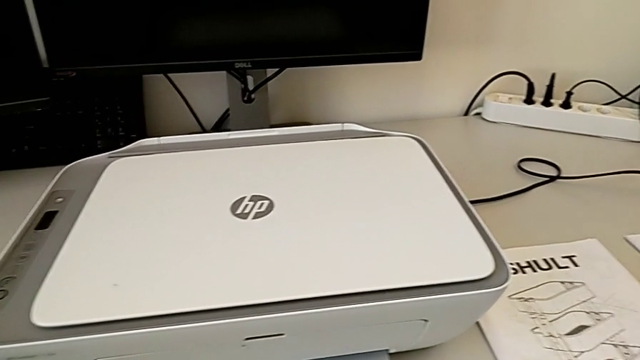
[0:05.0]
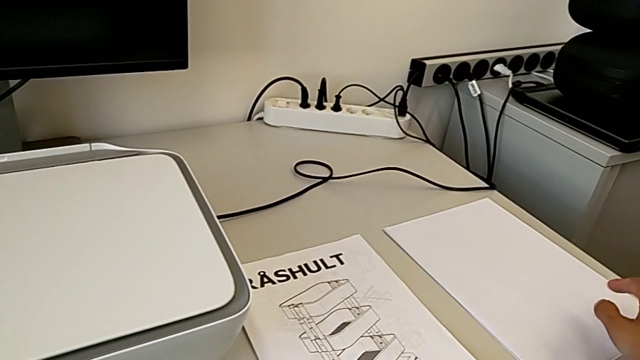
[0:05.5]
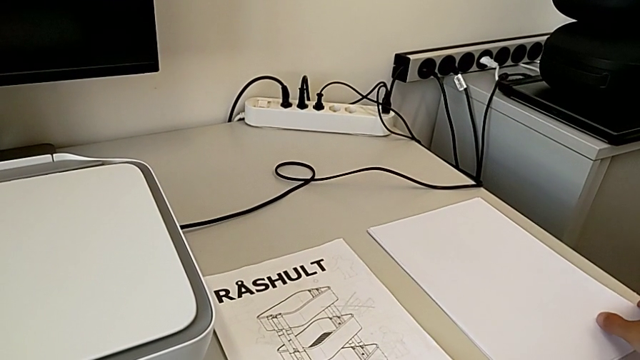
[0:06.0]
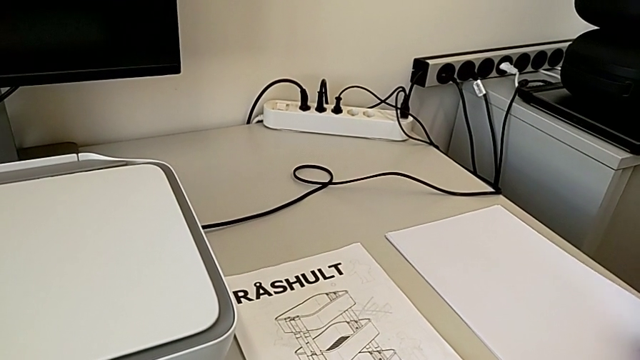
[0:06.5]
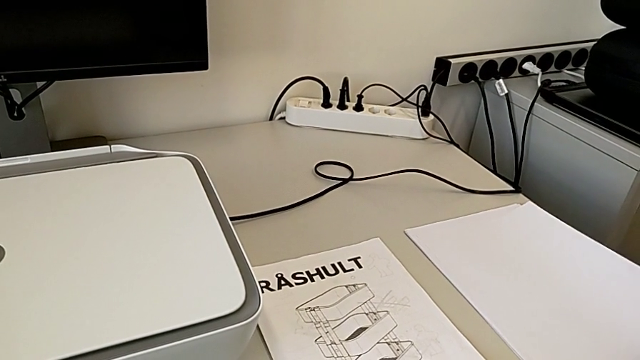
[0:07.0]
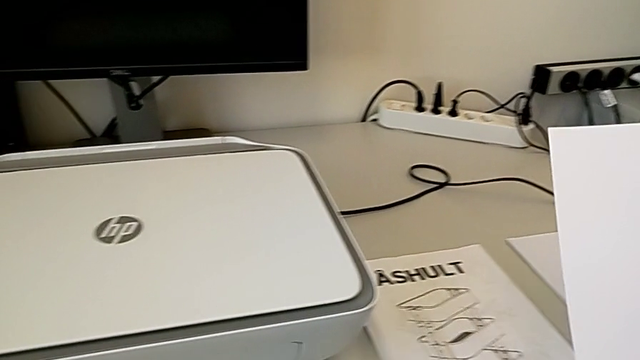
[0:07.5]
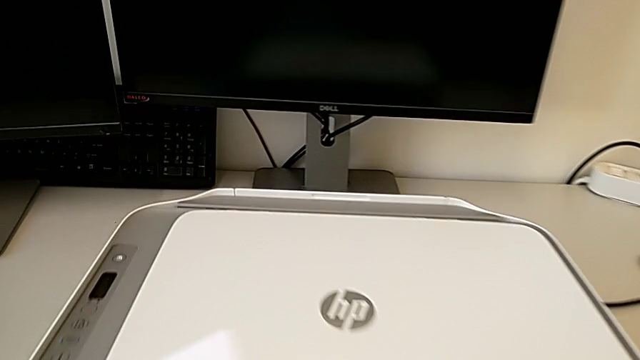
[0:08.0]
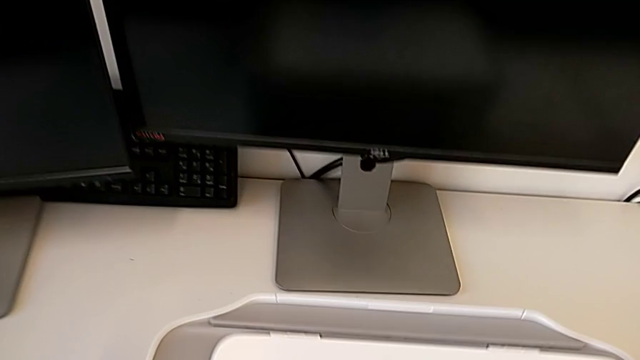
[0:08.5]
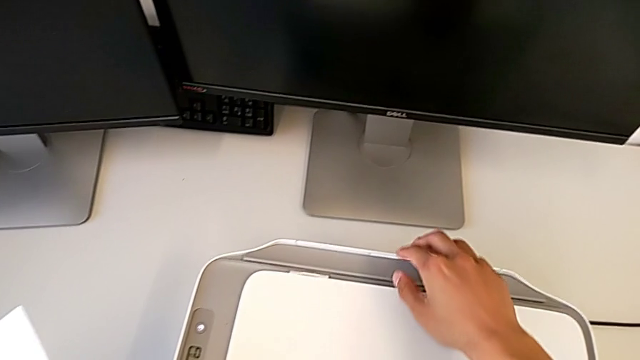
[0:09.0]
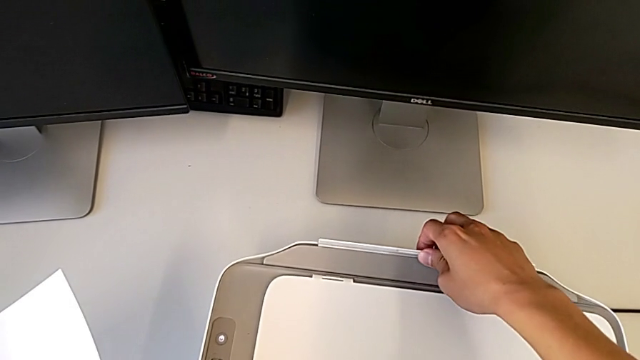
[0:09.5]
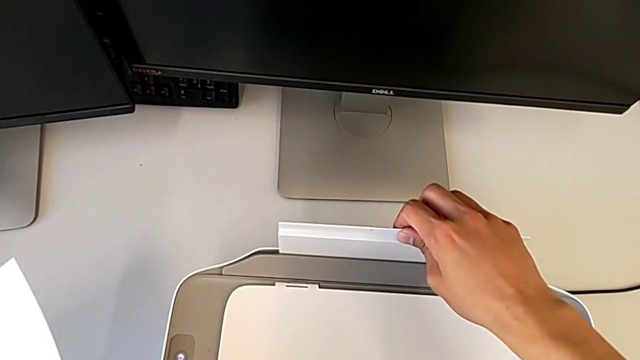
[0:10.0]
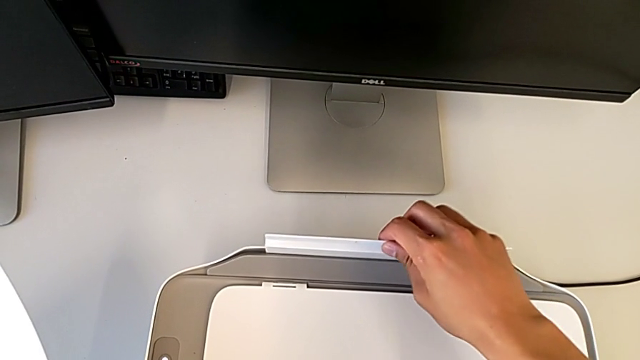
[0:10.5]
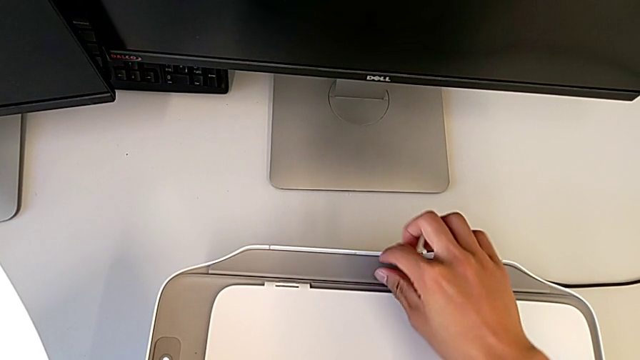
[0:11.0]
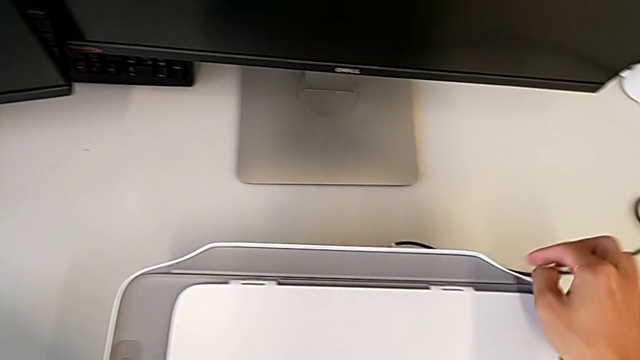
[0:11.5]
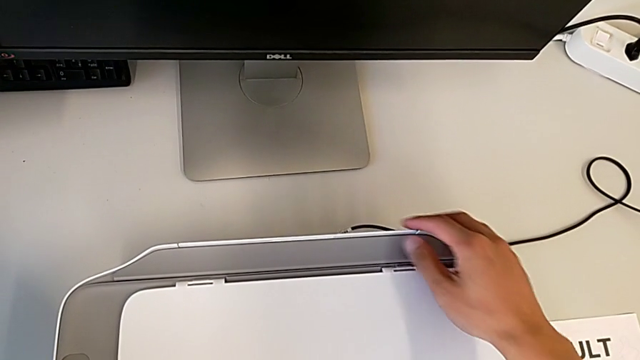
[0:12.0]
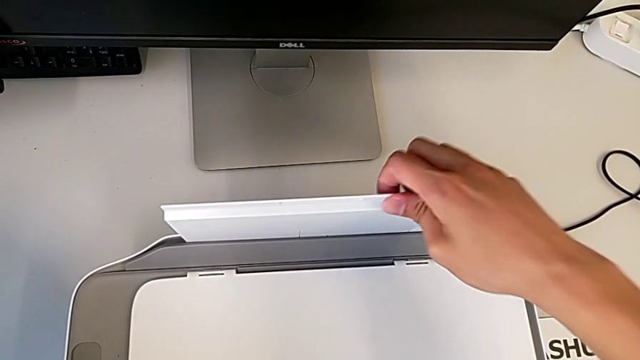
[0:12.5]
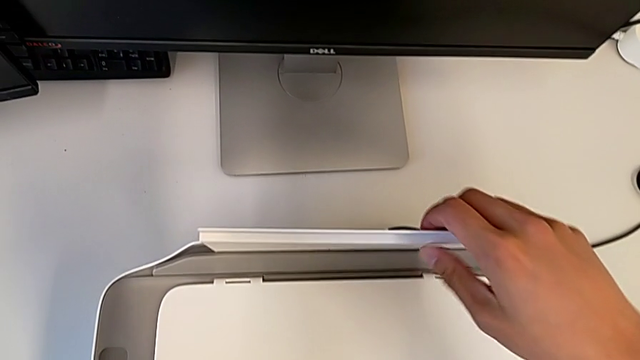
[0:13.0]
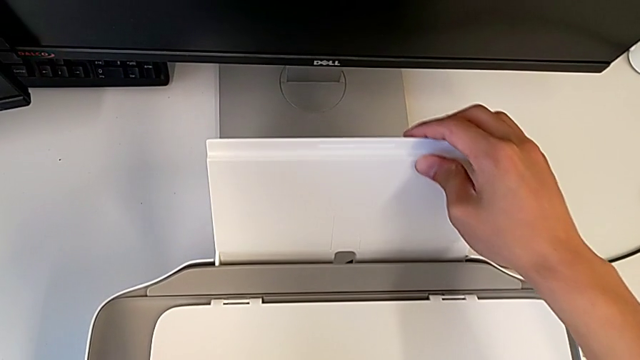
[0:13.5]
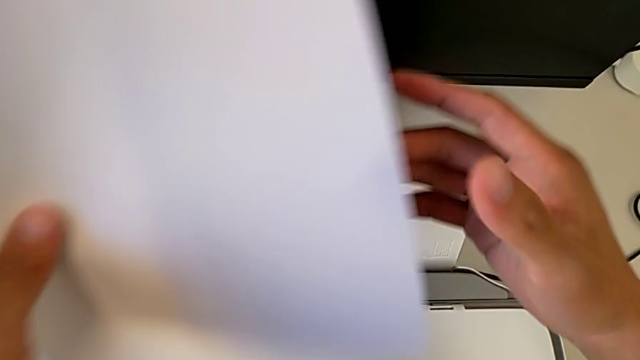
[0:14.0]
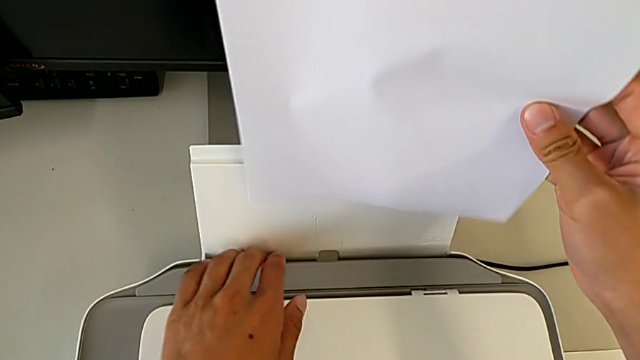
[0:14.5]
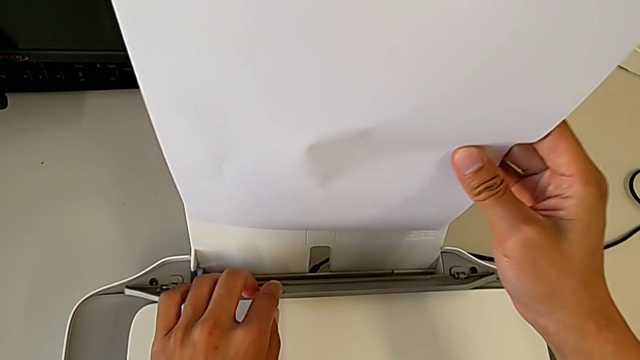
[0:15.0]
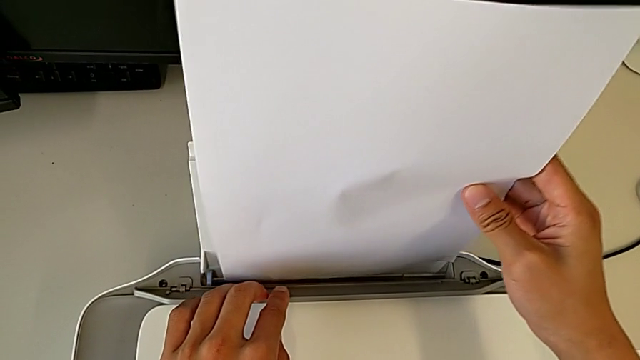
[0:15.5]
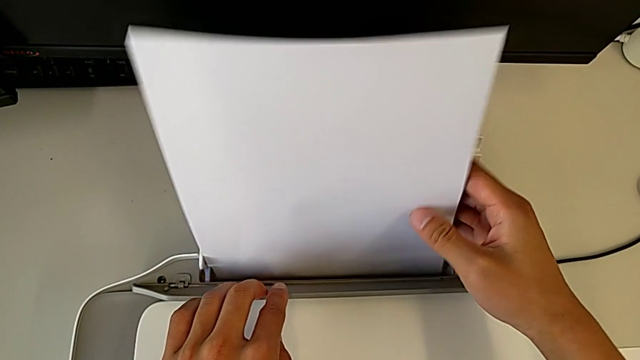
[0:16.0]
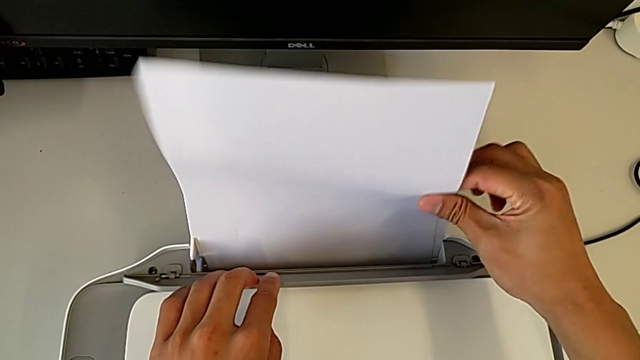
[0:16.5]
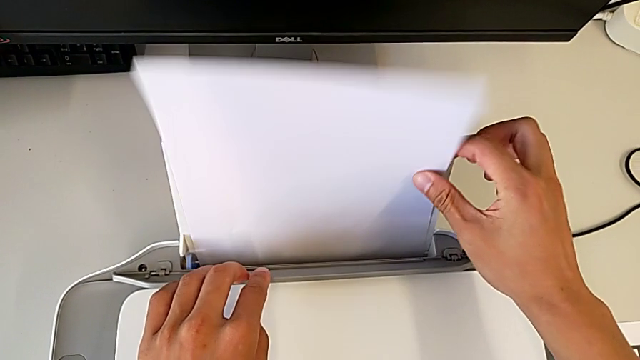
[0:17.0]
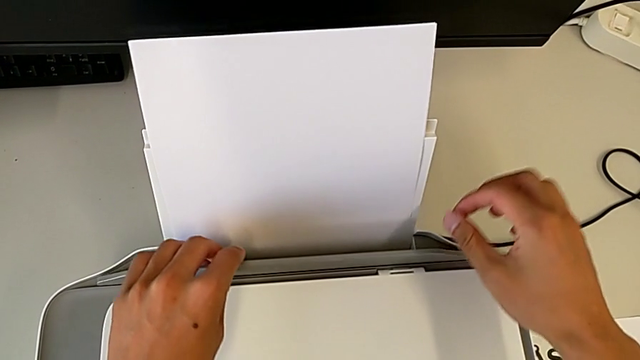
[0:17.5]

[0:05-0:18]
The camera wearer is loading a paper stack into the printer. They grab the paper stack, pull the paper tray and place the paper stack.

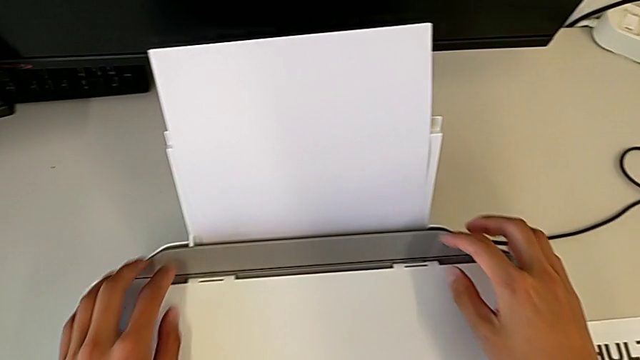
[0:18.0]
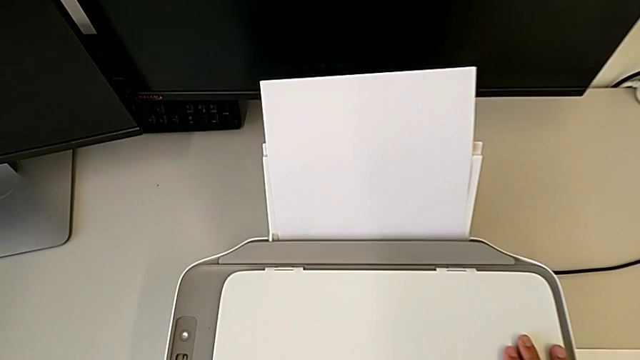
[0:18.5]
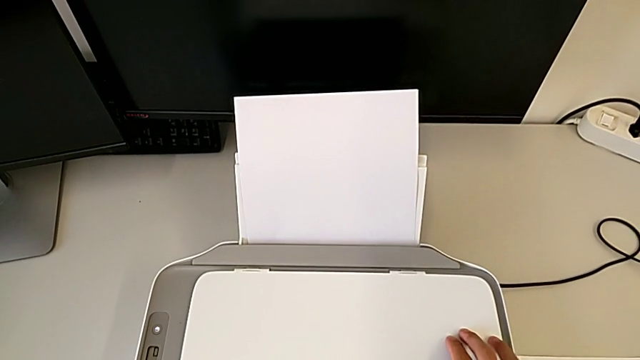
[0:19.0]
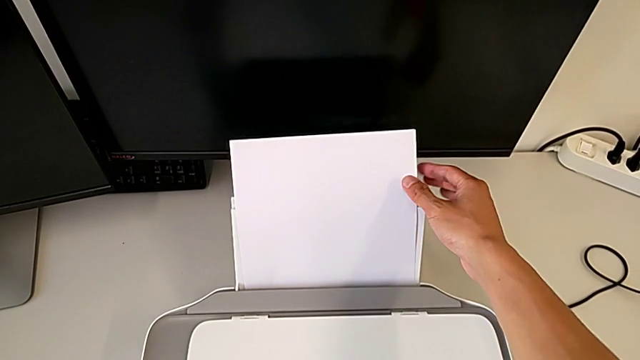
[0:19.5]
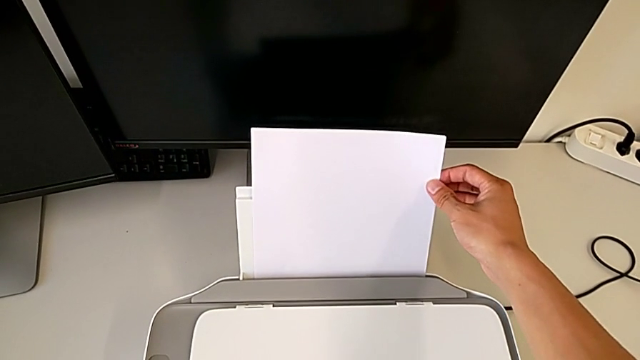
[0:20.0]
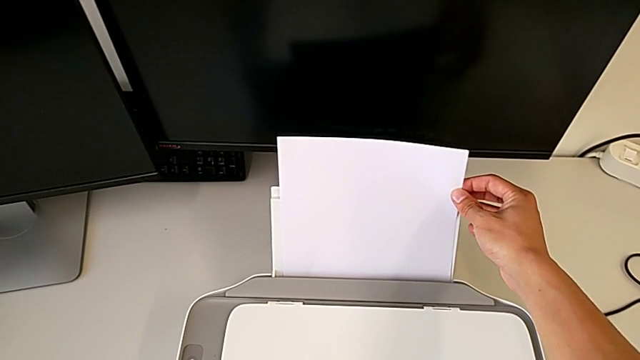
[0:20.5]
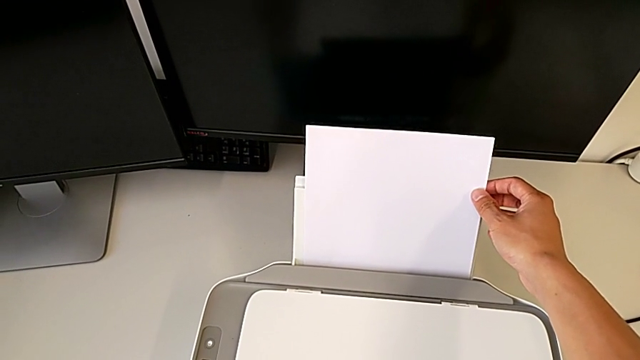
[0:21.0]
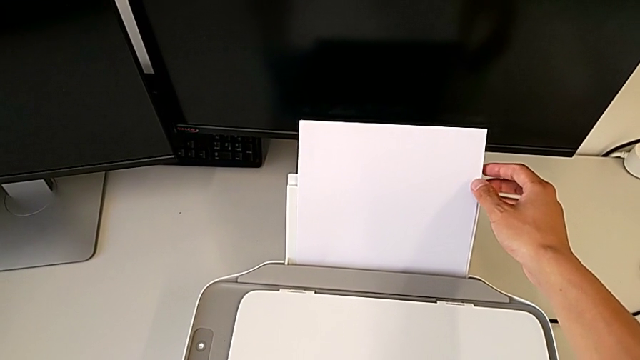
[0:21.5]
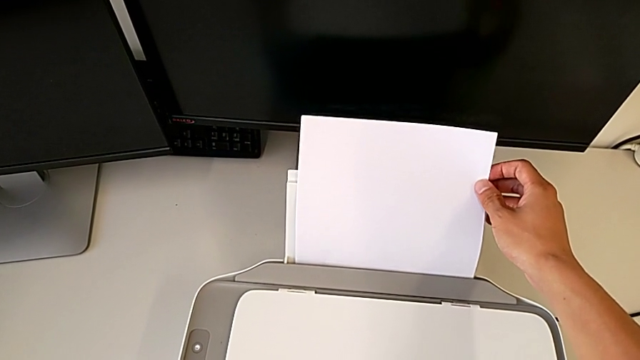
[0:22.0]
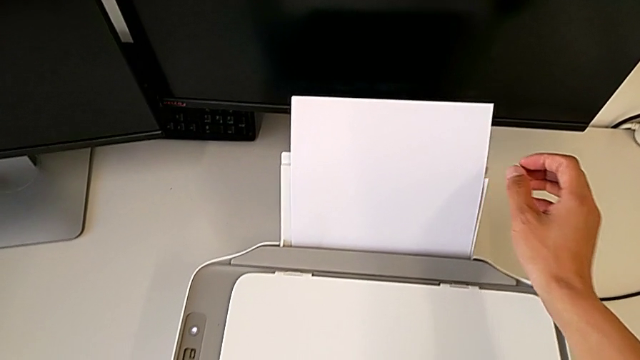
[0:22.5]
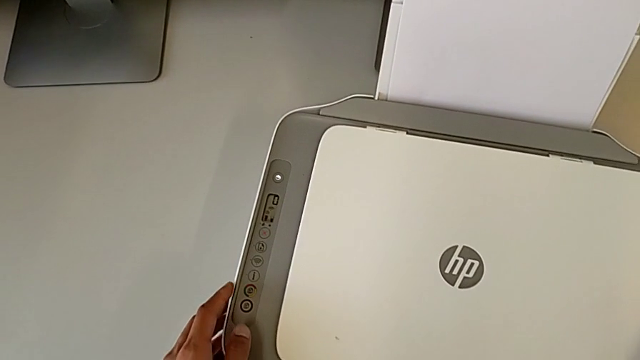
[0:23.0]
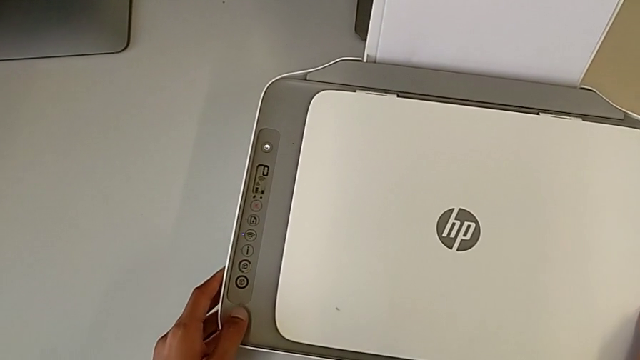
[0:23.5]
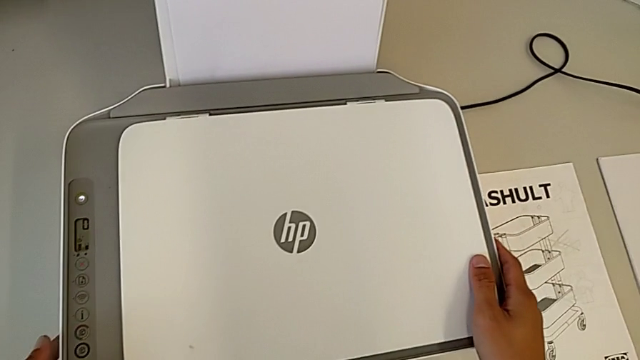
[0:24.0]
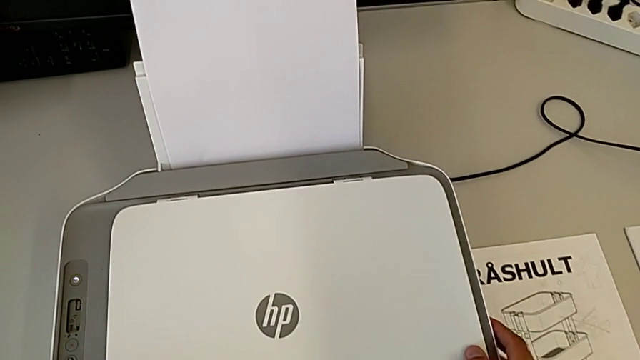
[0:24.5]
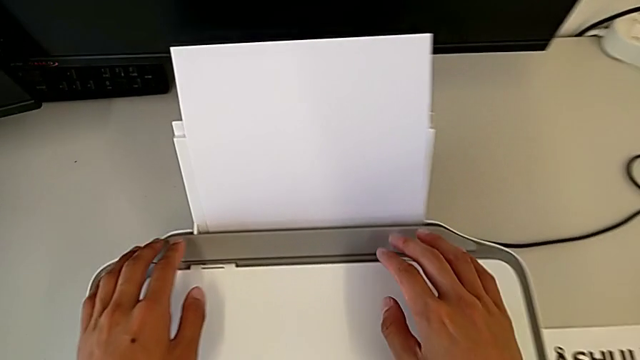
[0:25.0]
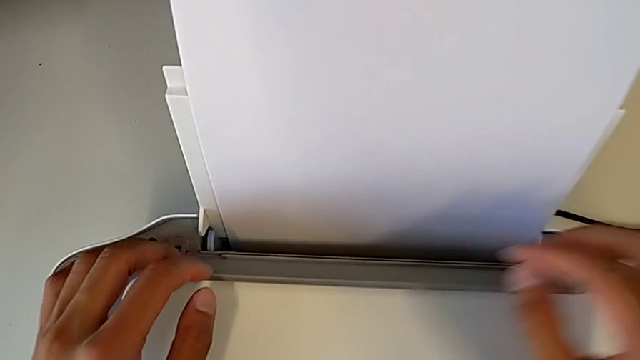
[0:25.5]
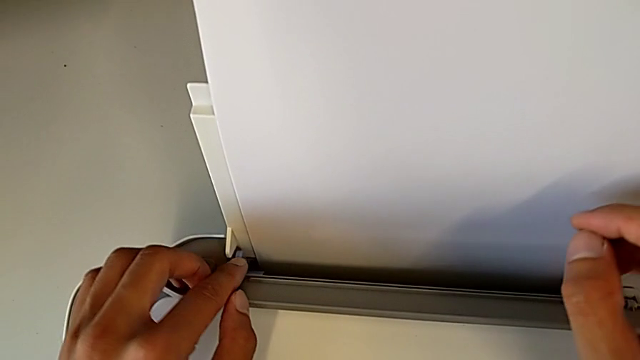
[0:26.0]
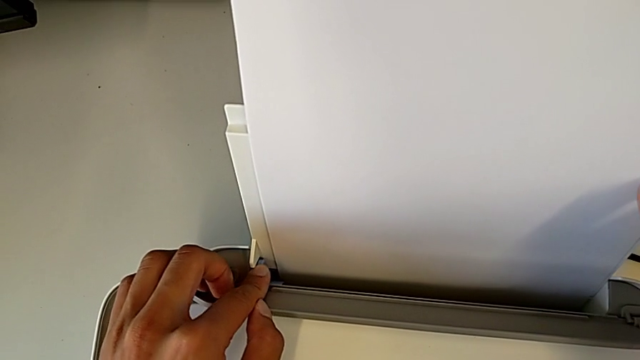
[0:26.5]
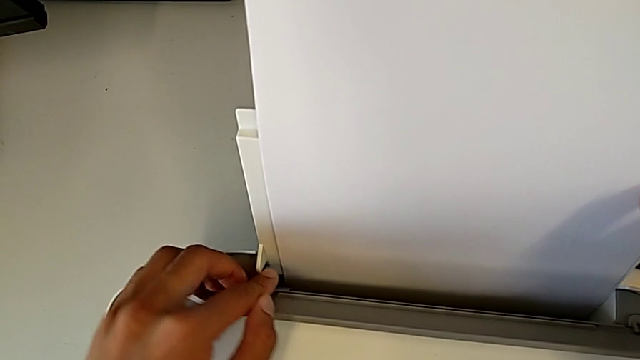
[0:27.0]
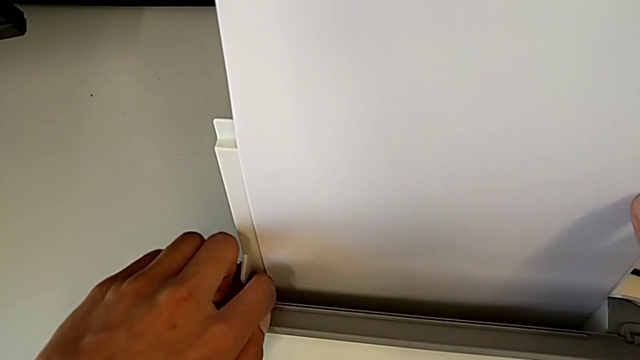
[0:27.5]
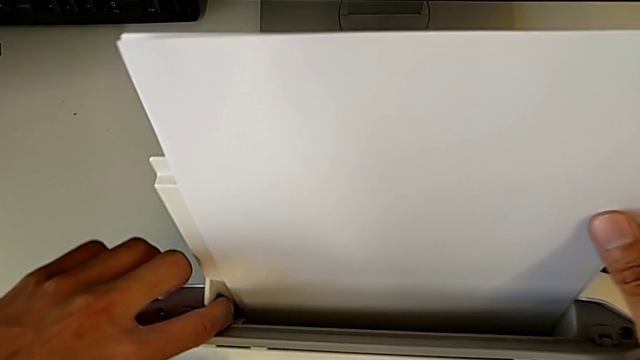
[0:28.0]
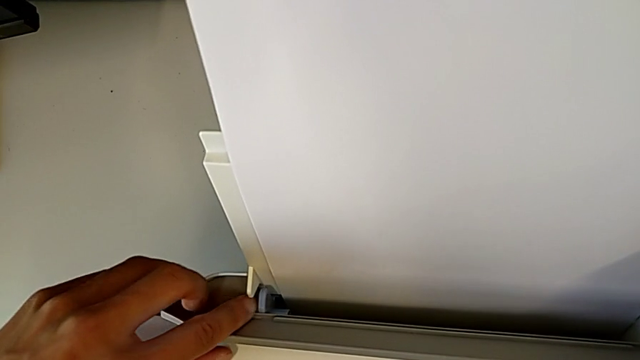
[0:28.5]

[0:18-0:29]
The camera wearer is loading a paper stack into the printer. They place the paper stack, hold the printer, inspect the paper tray and wrongly slide the blue tab, sliding too much of the blue button.
